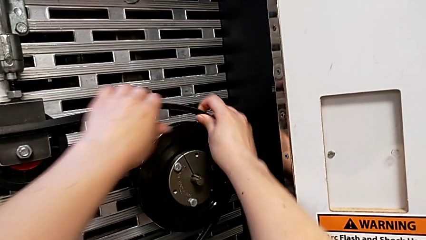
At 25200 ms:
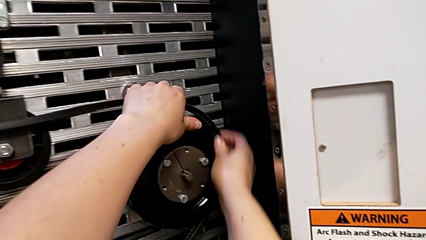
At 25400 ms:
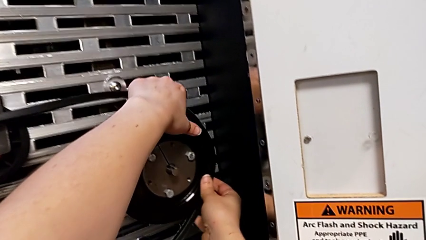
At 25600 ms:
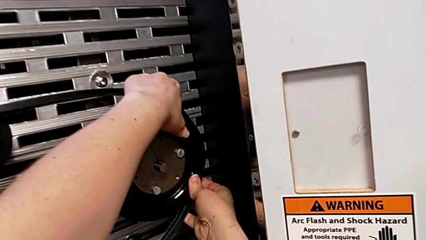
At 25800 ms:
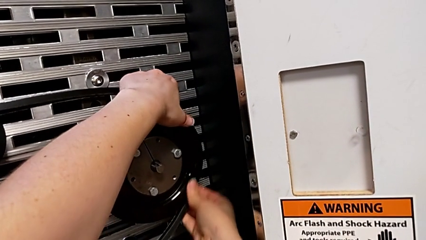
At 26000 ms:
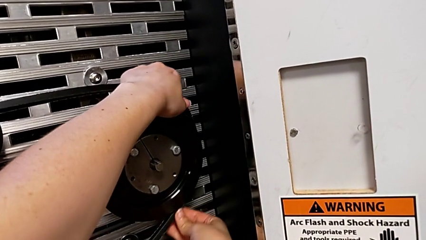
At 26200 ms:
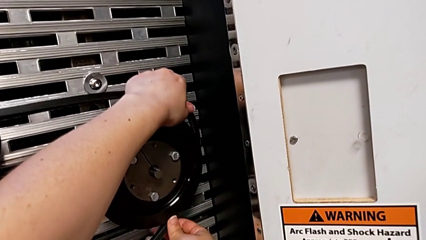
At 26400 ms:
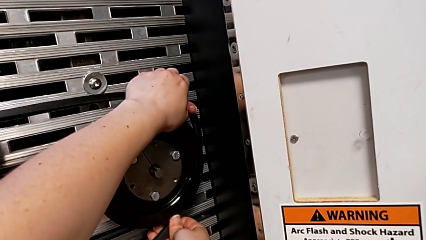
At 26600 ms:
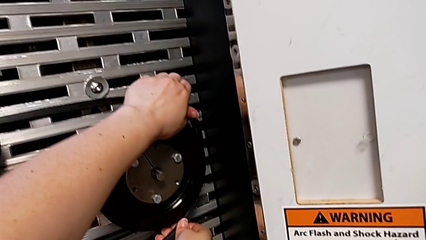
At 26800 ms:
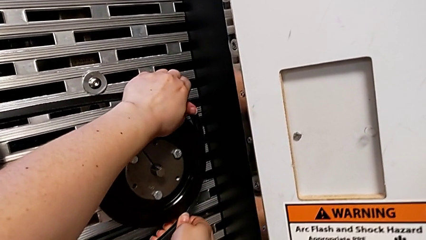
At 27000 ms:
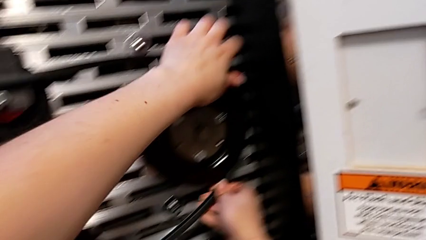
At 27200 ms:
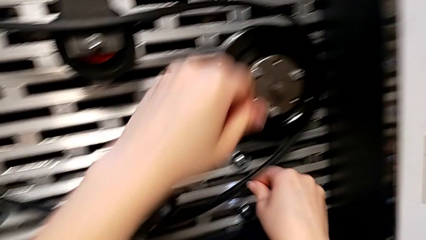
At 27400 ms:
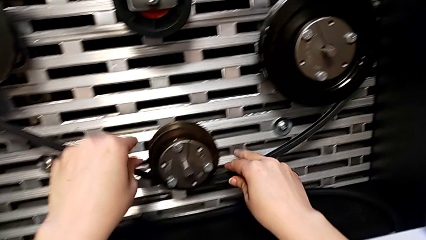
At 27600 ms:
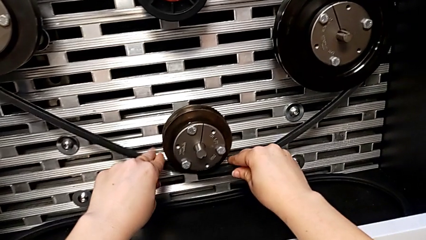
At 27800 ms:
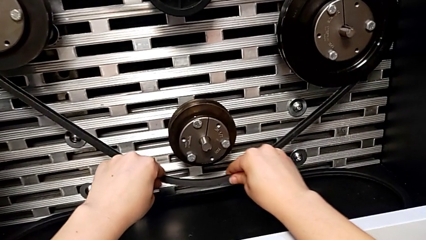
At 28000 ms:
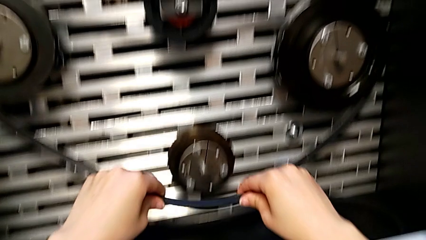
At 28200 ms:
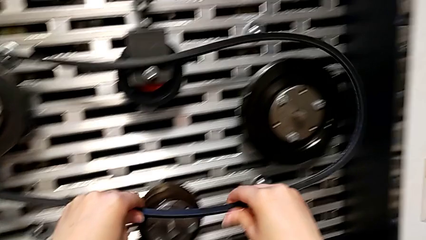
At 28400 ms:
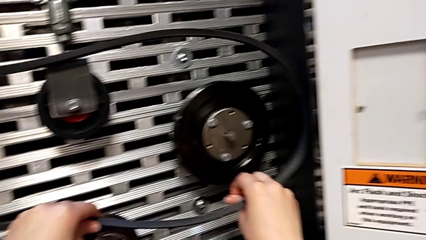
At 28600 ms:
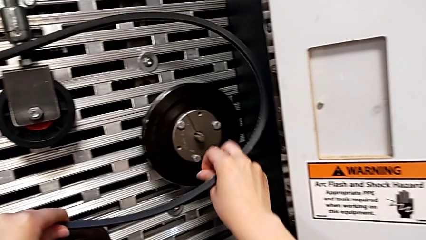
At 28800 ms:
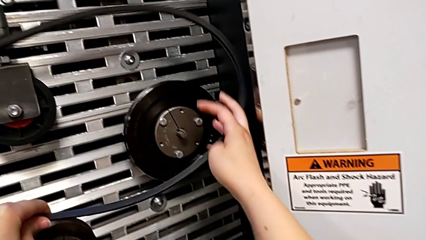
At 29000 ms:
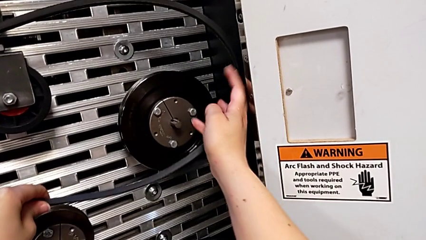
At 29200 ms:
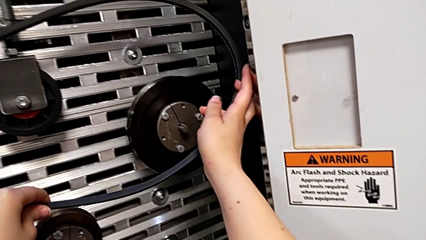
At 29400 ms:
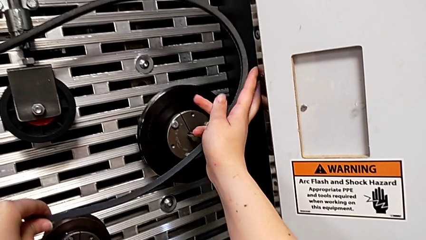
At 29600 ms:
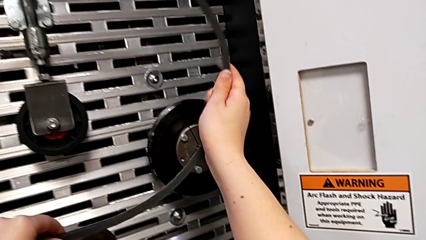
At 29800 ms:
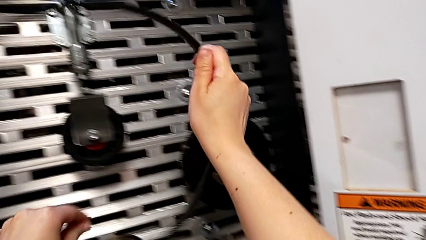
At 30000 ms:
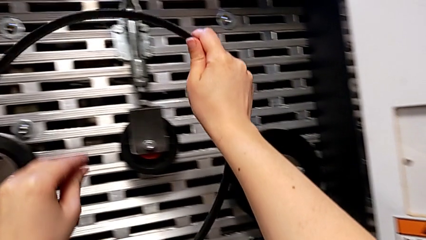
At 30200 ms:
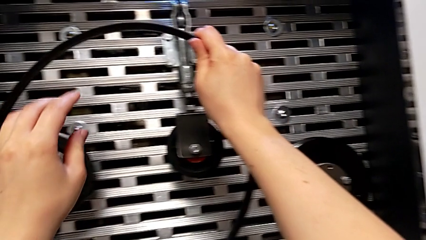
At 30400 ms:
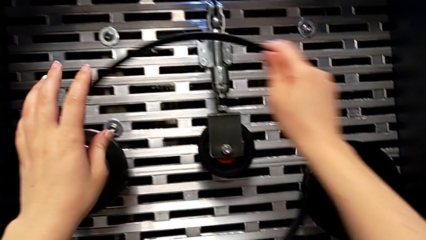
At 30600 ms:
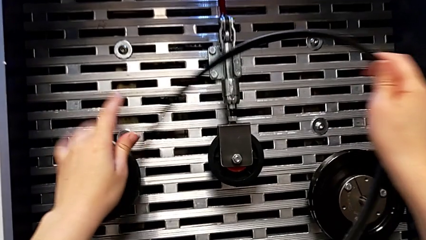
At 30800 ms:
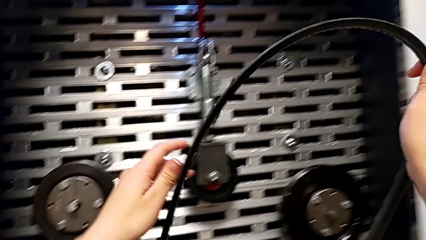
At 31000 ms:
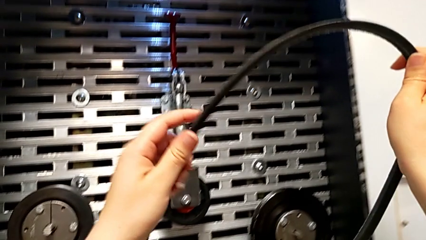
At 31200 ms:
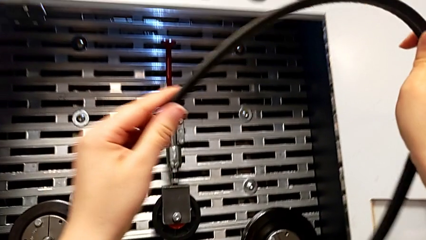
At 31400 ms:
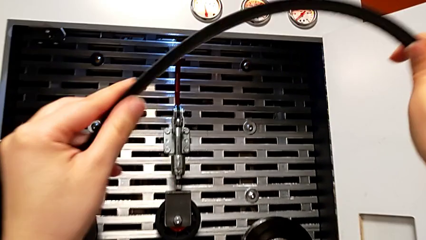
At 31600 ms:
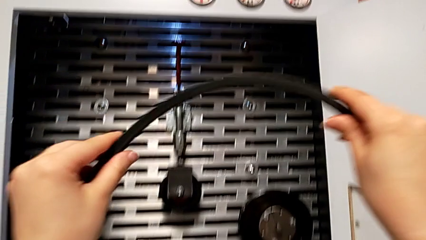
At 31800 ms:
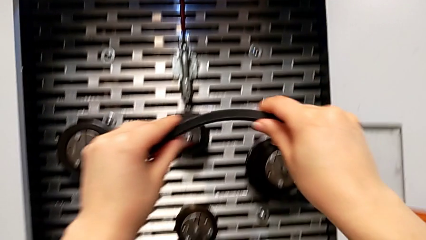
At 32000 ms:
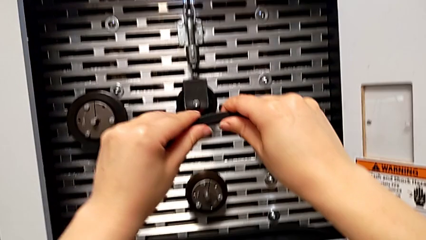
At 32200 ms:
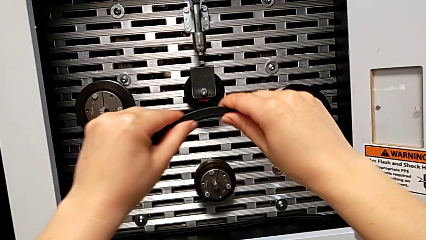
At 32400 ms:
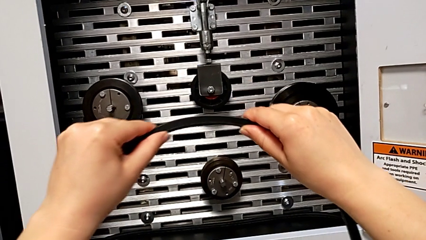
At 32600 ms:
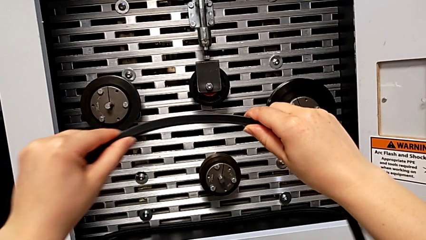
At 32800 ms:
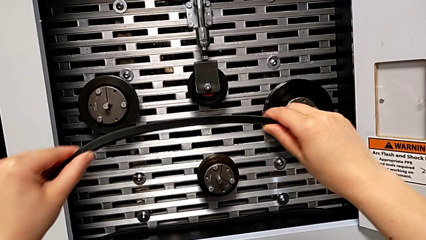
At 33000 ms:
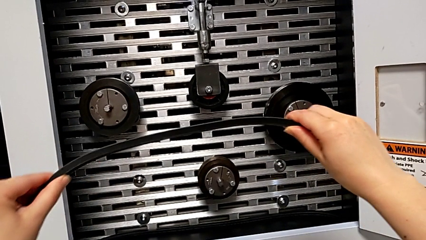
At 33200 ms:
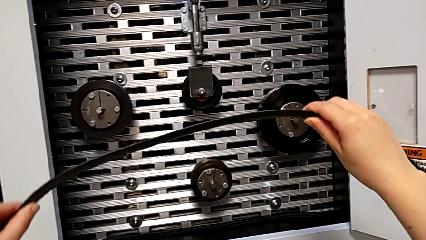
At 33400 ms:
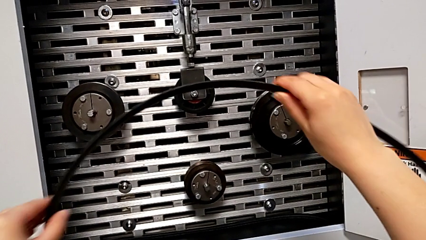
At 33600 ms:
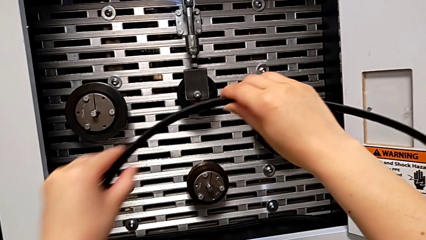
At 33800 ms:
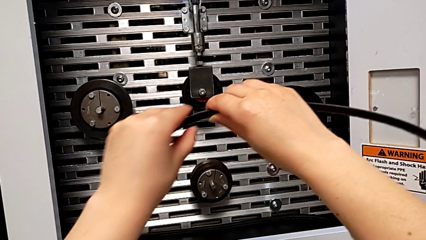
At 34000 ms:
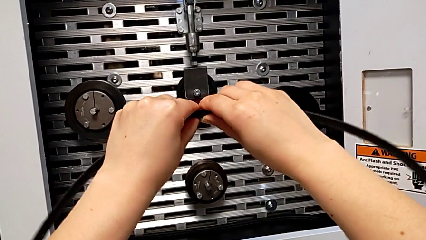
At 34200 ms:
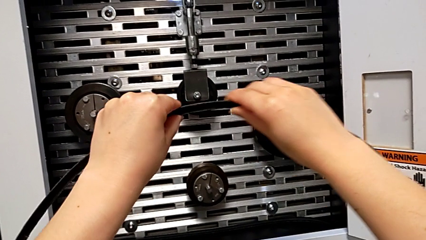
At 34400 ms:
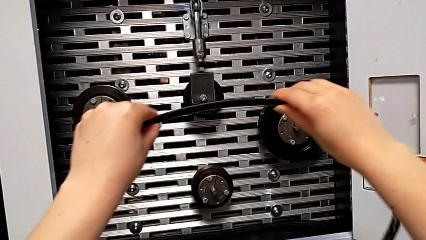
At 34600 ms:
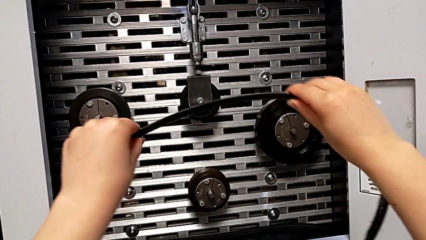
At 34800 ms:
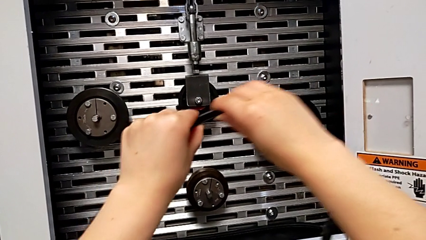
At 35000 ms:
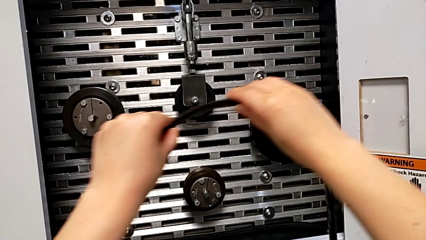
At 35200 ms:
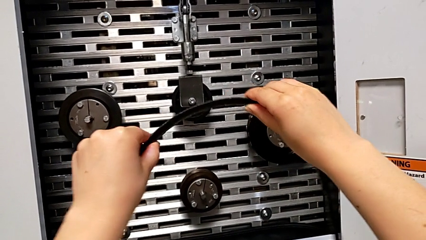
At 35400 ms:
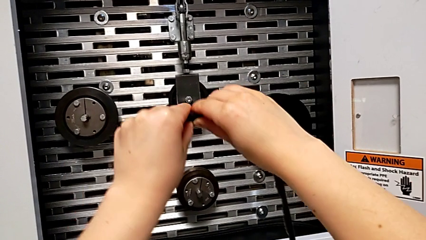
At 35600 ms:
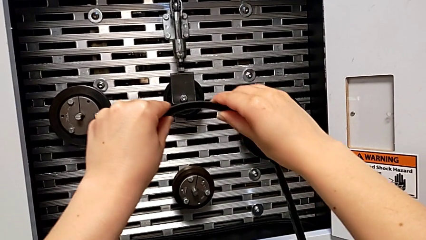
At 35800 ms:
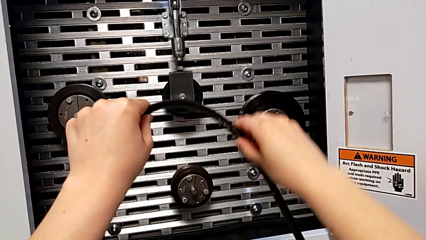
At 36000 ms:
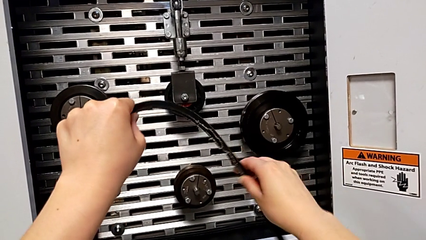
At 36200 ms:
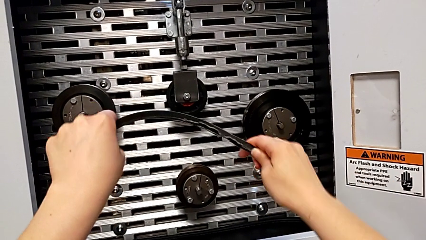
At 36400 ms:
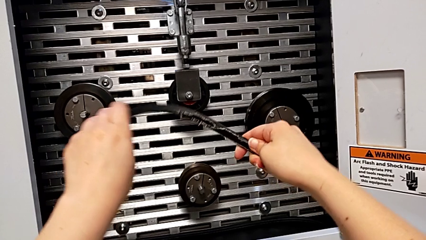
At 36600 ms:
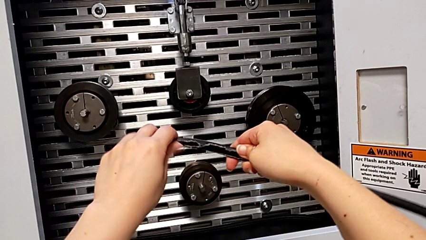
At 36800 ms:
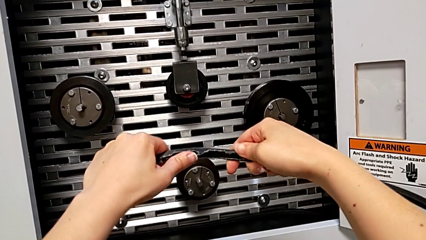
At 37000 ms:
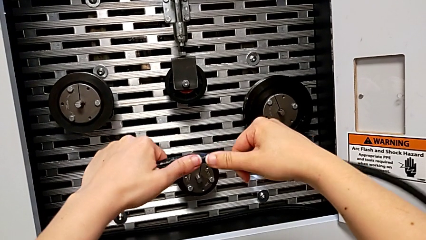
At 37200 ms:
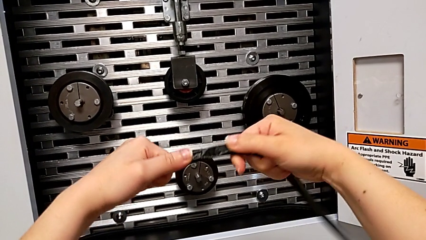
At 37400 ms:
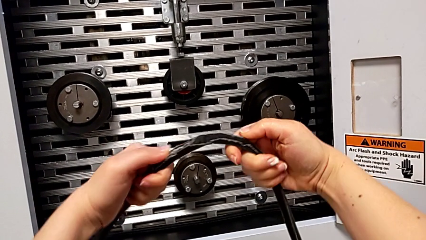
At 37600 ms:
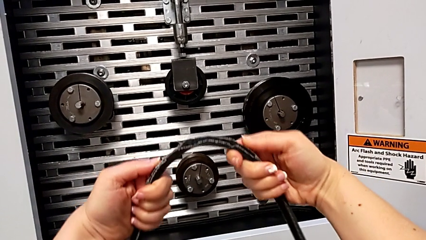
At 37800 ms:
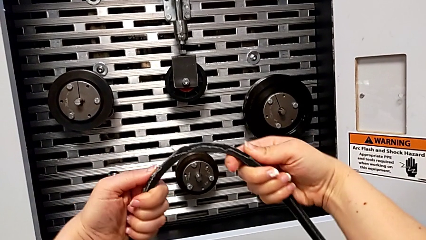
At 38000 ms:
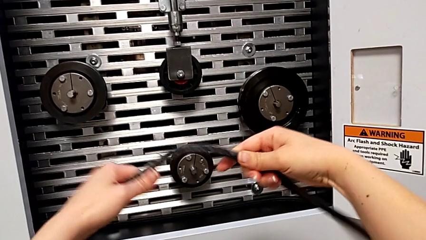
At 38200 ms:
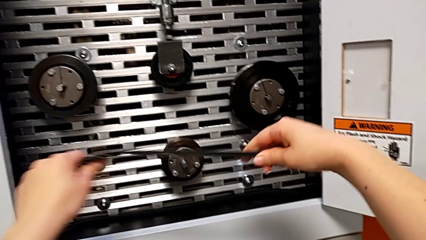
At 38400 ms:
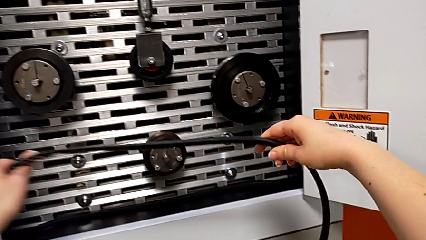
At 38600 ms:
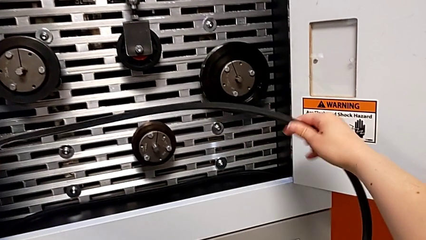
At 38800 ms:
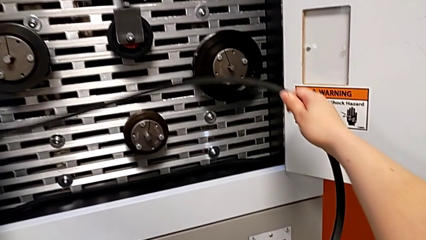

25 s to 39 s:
The camera wearer is removing the damaged belt. They keep withdrawing the damaged belt and inspect it.

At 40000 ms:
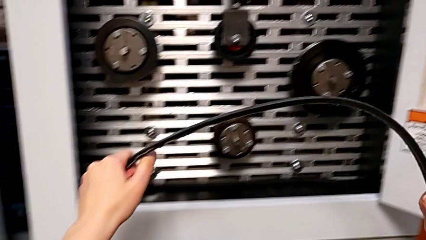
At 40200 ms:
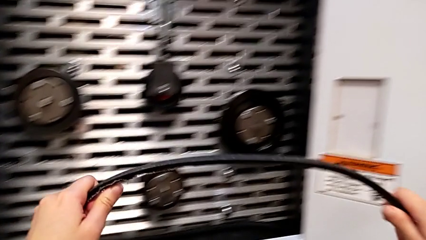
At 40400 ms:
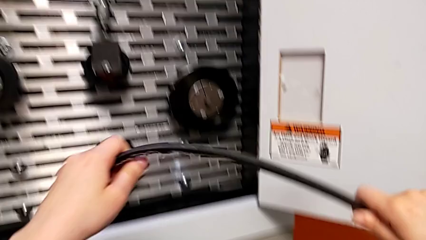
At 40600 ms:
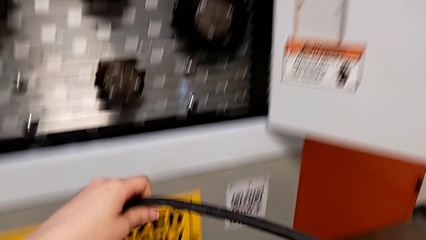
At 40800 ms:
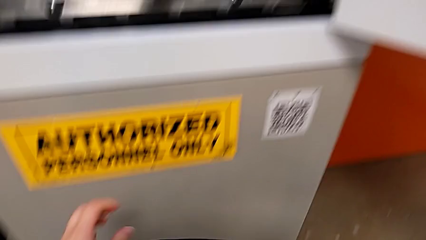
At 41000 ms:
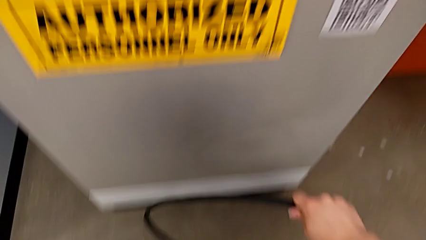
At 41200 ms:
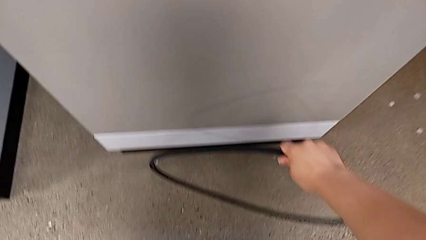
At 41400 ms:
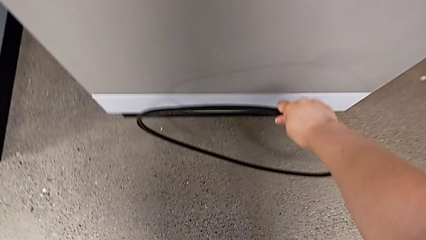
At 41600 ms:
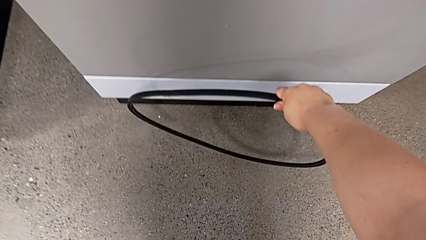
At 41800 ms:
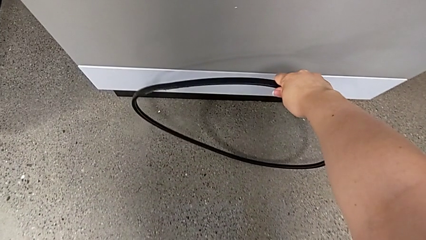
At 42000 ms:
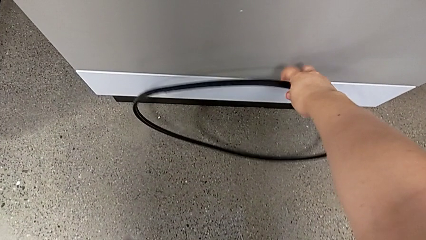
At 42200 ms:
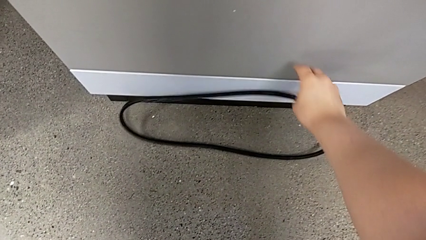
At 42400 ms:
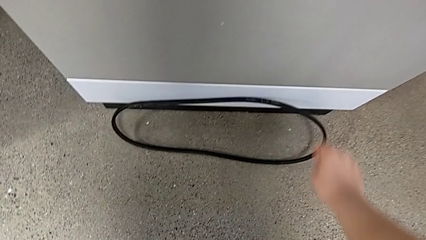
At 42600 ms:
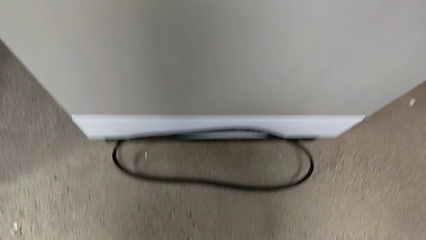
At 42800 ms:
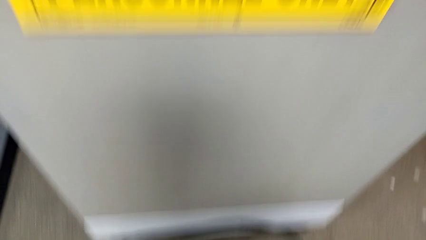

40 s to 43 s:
The camera wearer discards the belt. They place the damaged belt.
